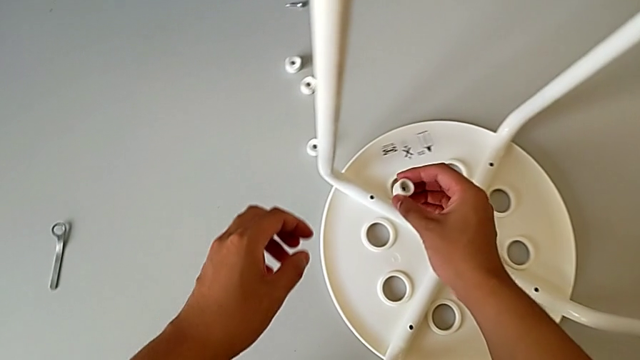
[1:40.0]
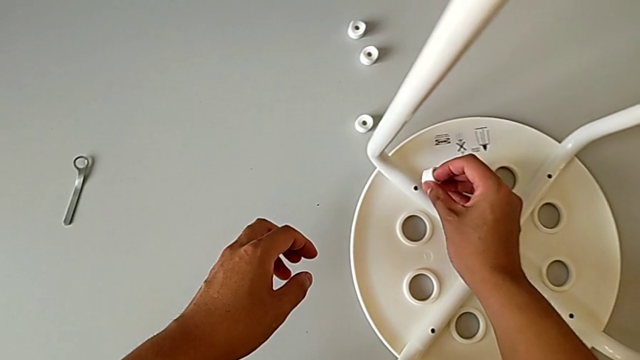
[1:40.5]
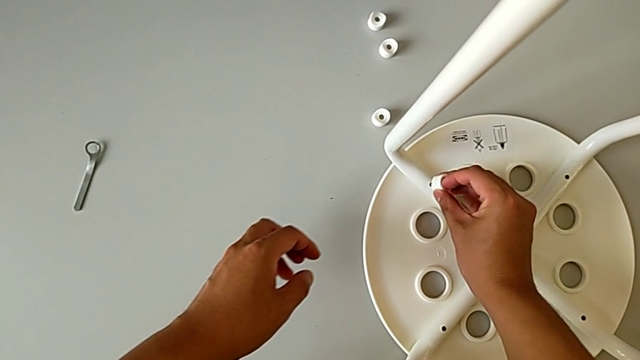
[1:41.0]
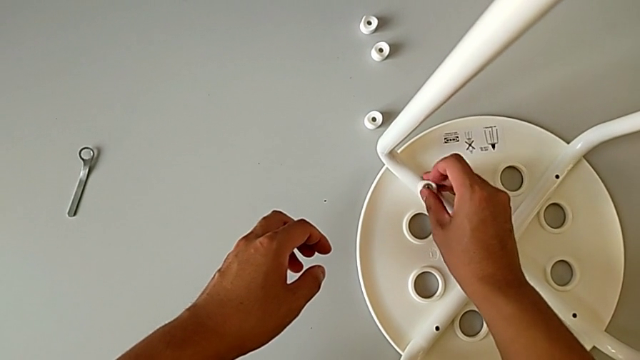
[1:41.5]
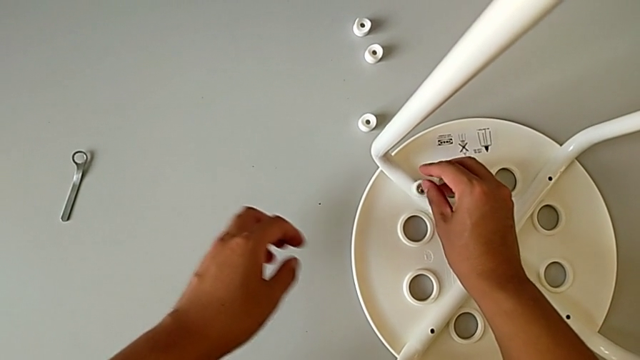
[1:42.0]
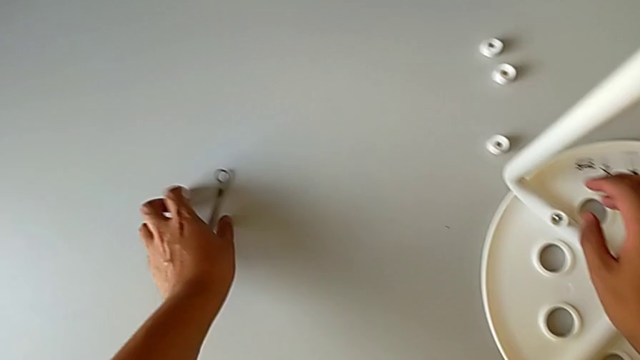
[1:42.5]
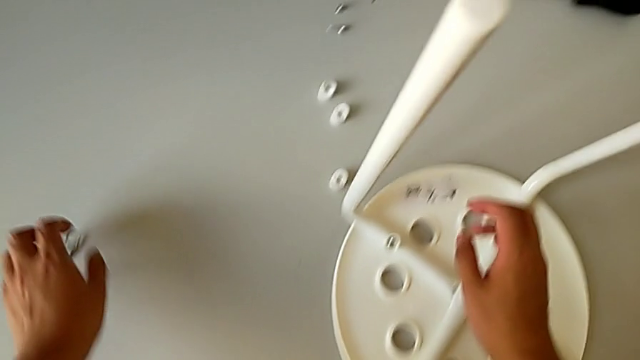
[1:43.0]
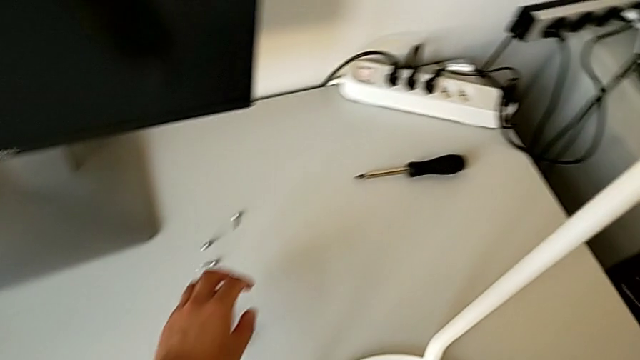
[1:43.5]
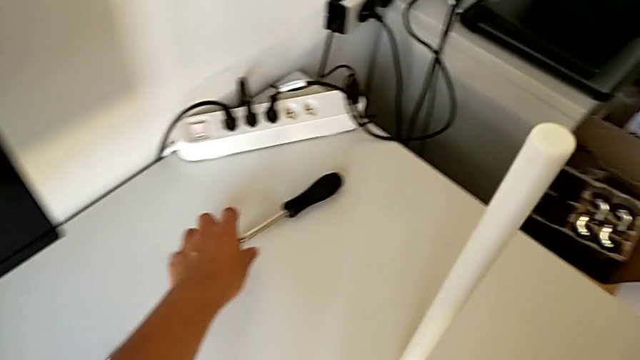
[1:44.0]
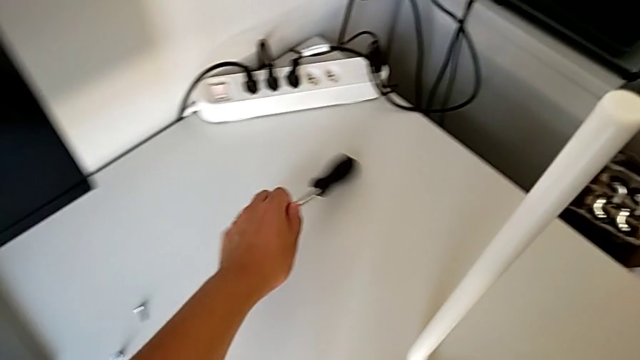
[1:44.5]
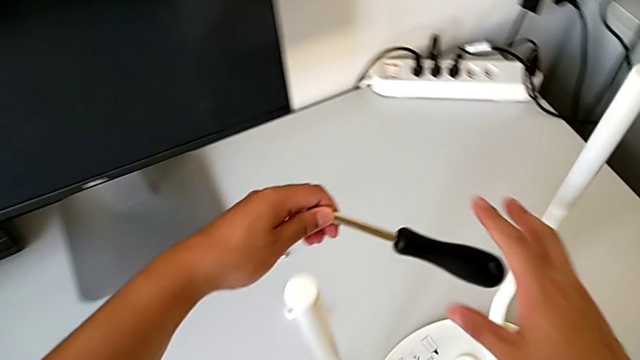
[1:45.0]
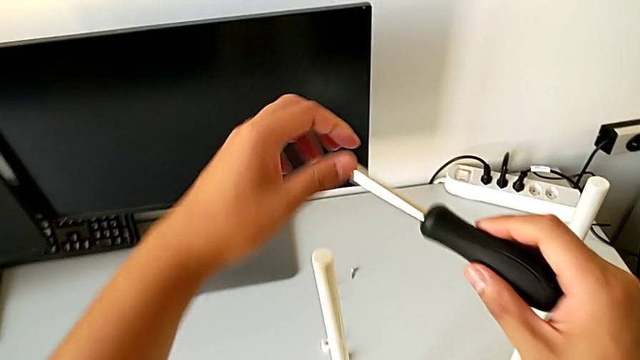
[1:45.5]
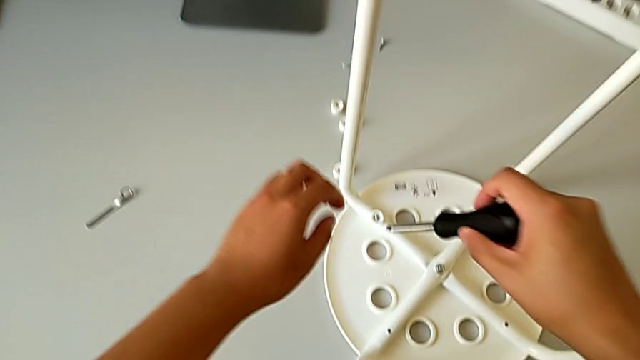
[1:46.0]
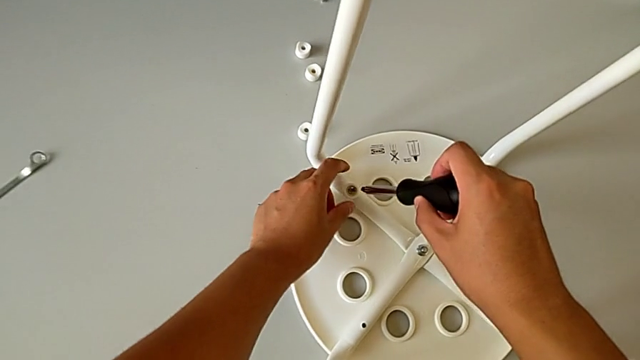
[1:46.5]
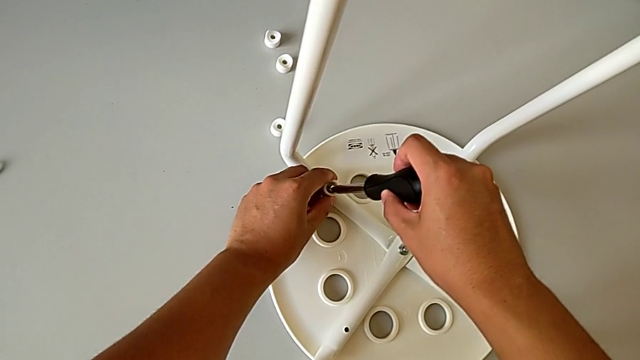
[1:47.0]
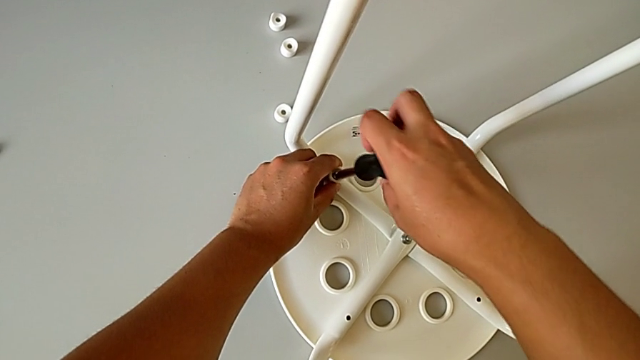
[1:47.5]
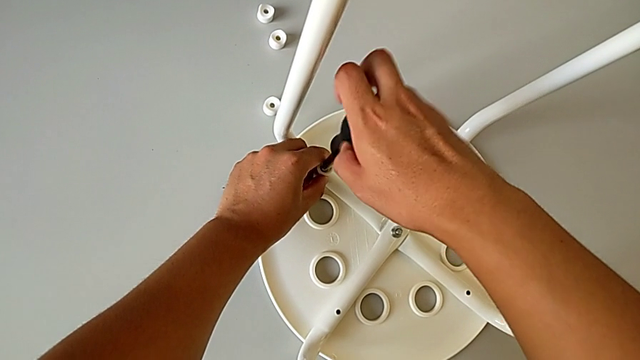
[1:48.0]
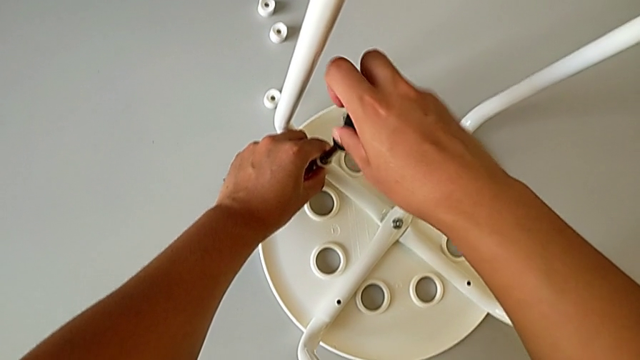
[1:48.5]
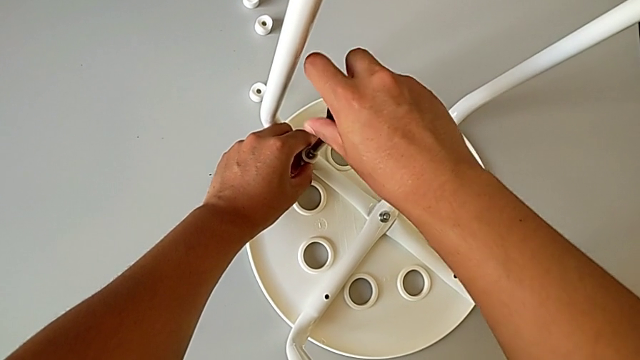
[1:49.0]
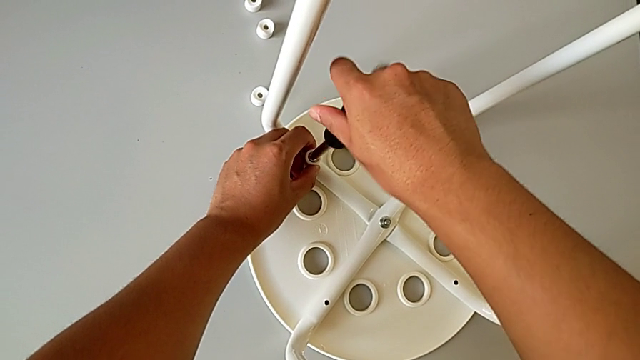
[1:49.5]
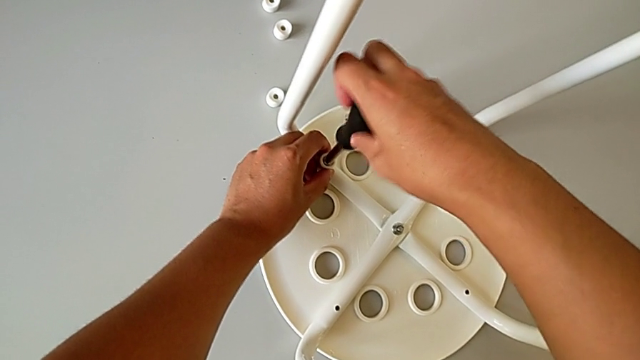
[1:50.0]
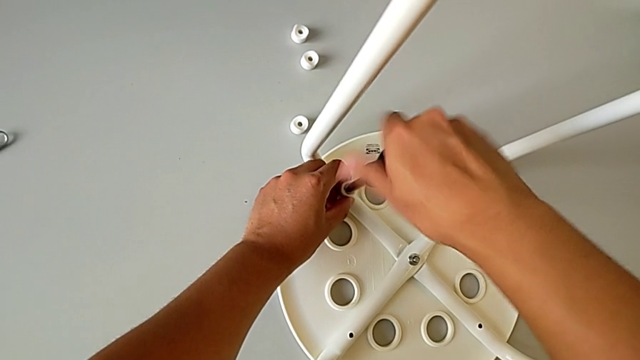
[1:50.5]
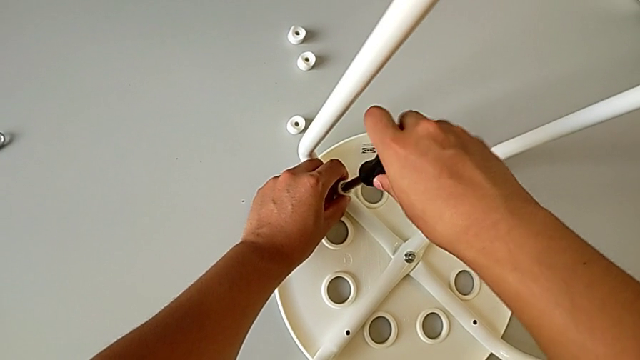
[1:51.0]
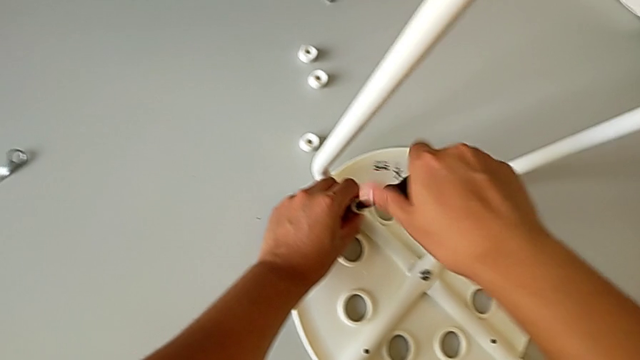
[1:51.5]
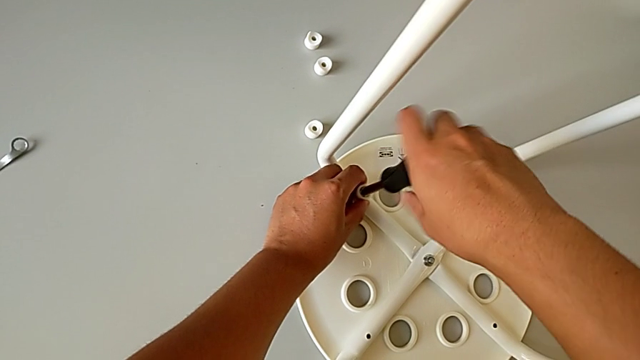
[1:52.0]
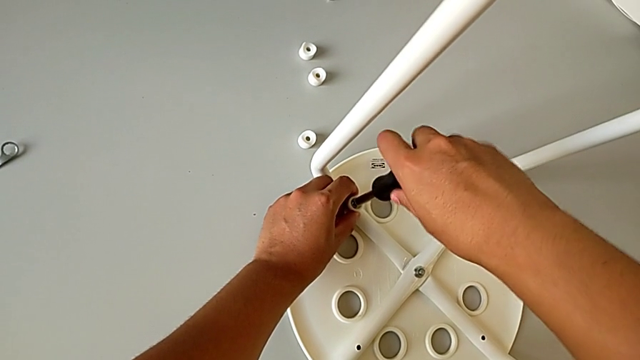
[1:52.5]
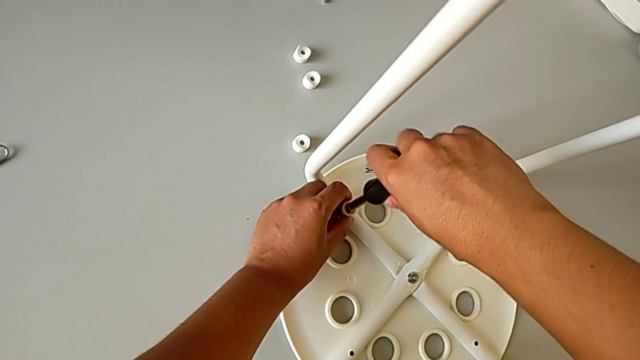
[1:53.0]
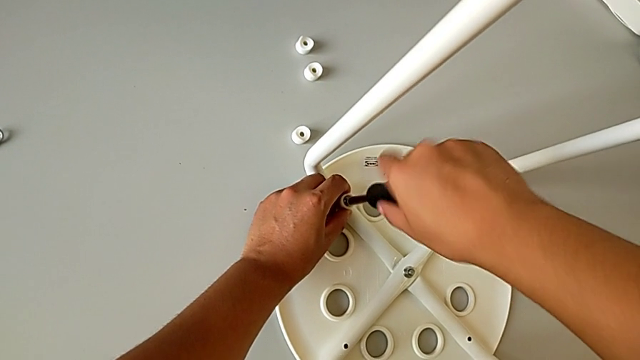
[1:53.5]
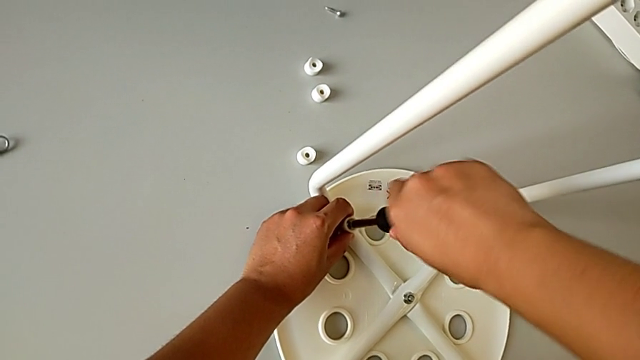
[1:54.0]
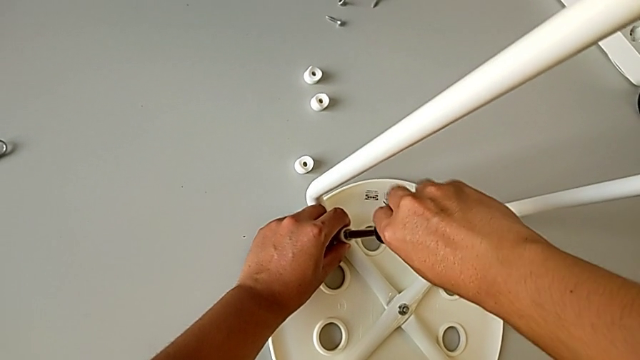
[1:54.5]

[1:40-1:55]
The camera wearer is assembling the chair seat. They place the first screw, grab the screwdriver and begin to screw the first screw with the right hand.

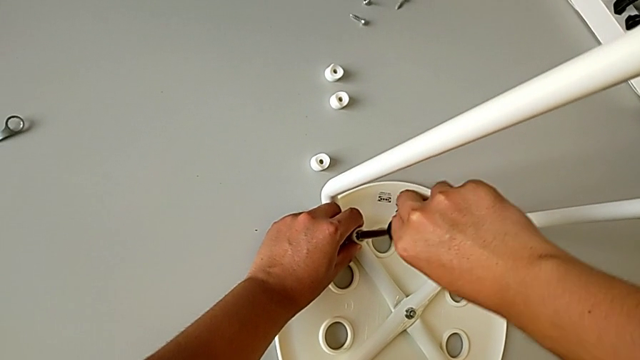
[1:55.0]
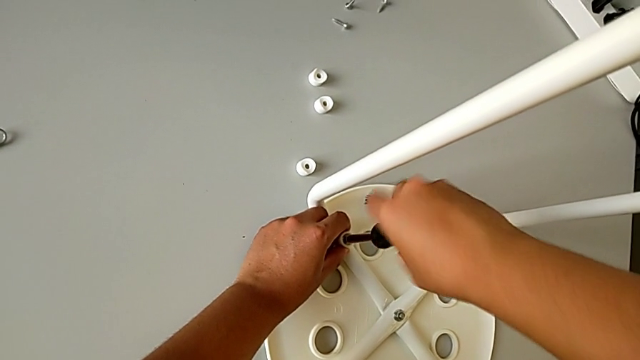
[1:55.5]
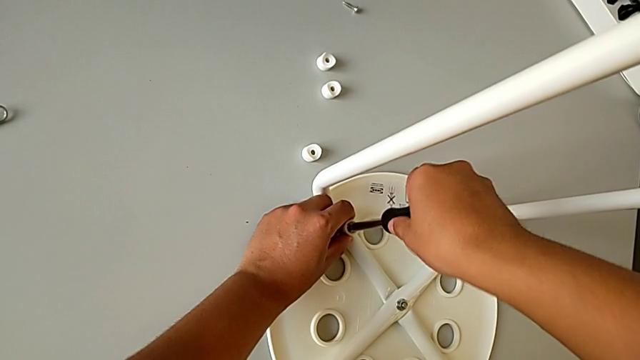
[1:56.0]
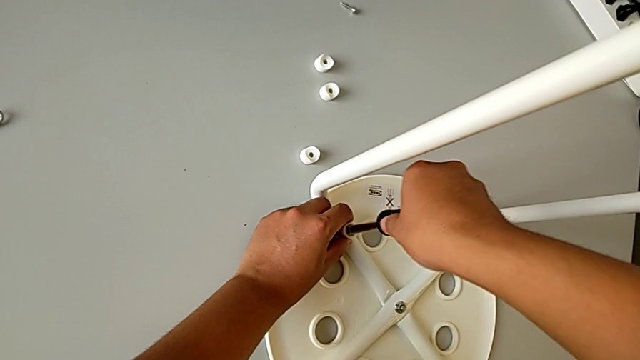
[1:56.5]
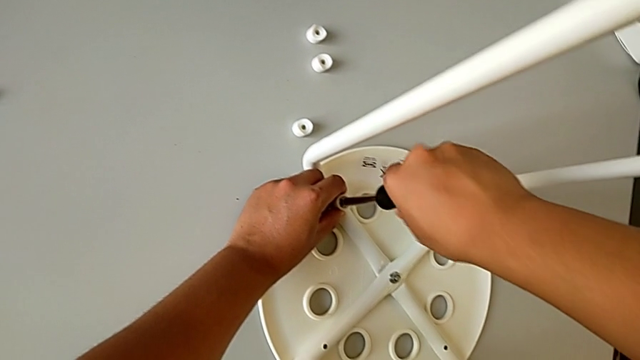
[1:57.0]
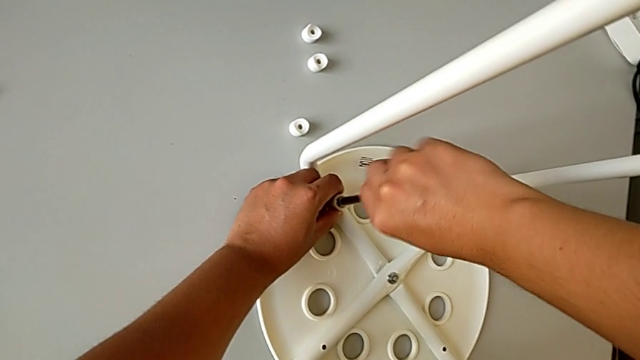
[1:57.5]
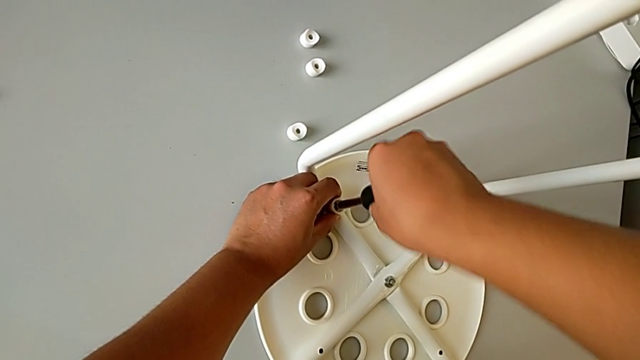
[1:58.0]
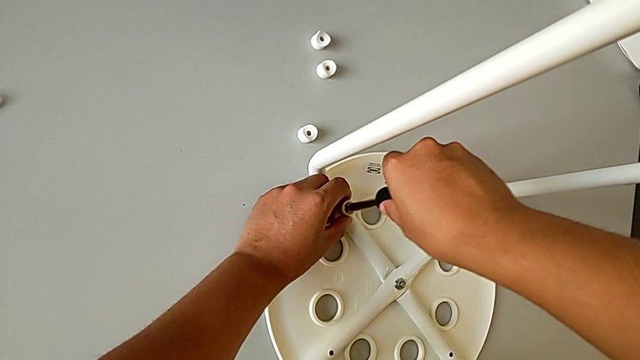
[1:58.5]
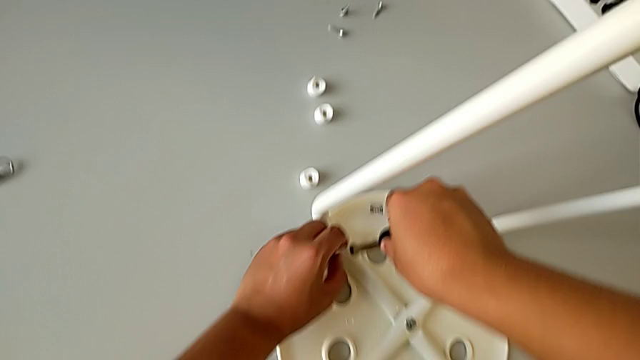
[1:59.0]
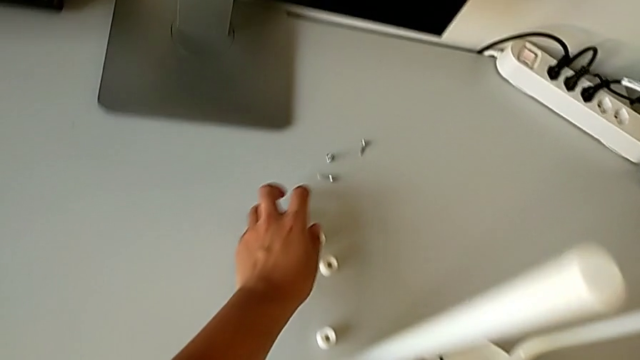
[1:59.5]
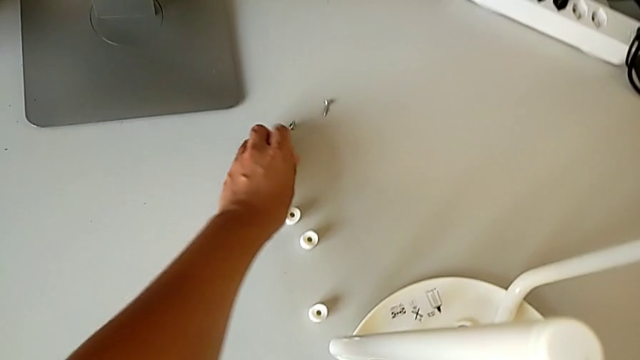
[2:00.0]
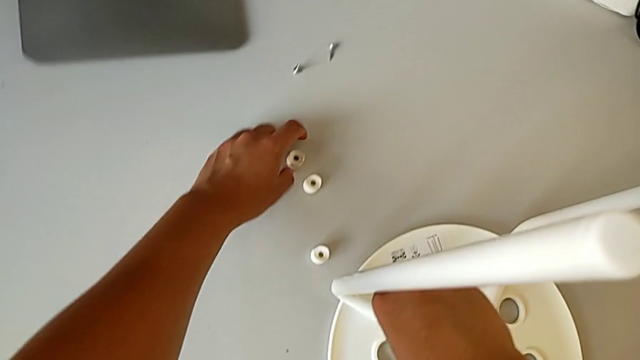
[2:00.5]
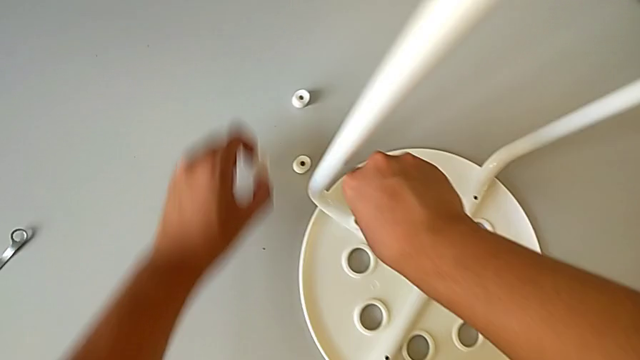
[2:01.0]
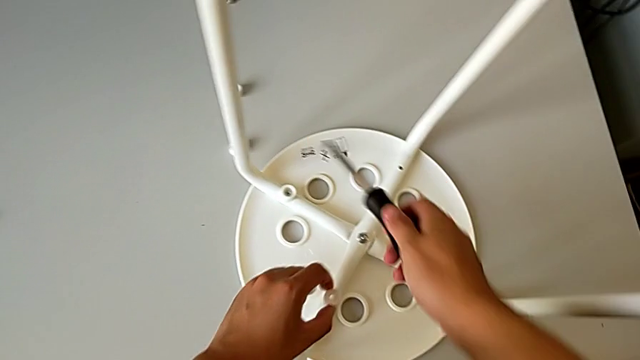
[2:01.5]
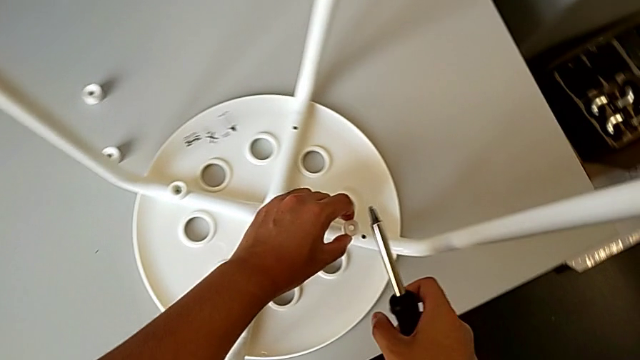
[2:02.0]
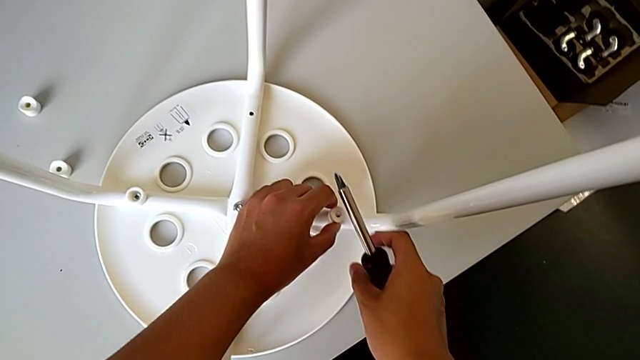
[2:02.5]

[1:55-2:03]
The camera wearer is assembling the chair seat. They keep screwing the first screw with the right hand, grab the second screw with the left hand, withdraw the screwdriver and align the washer.
